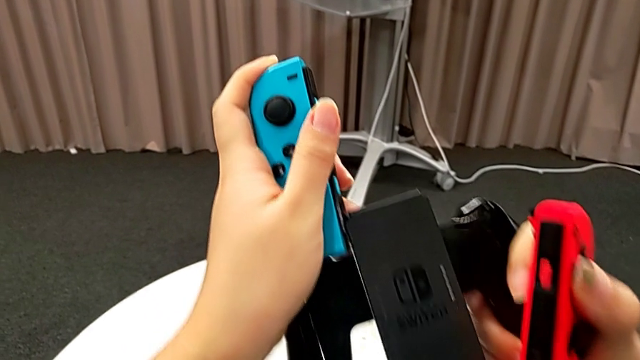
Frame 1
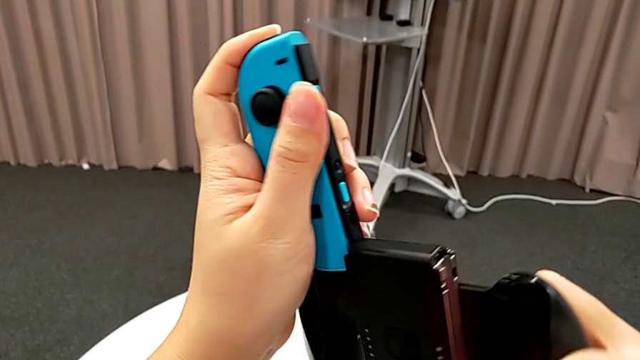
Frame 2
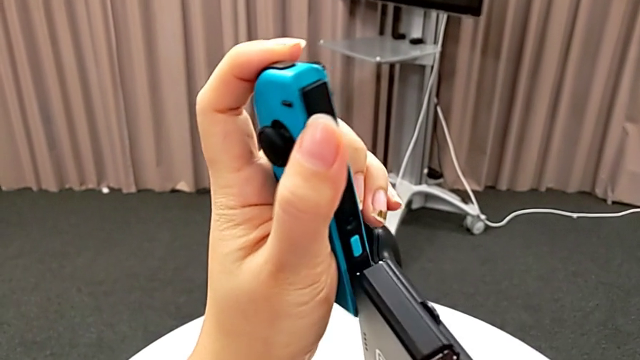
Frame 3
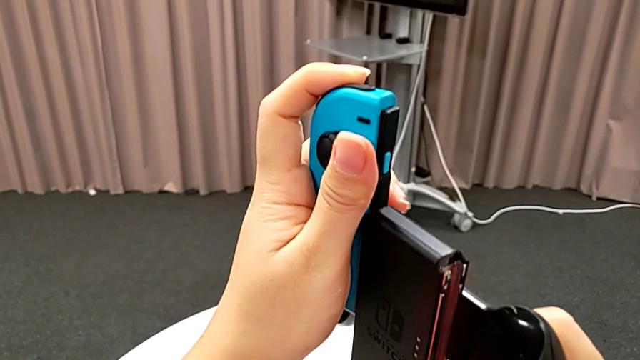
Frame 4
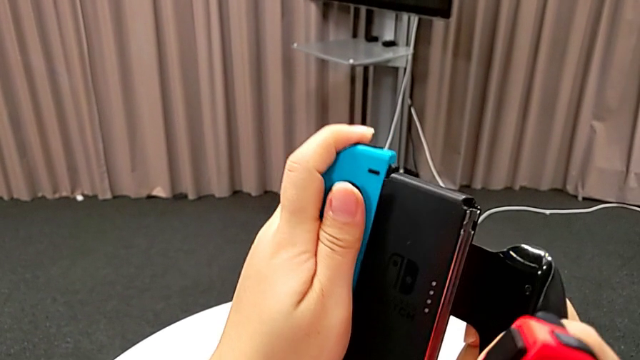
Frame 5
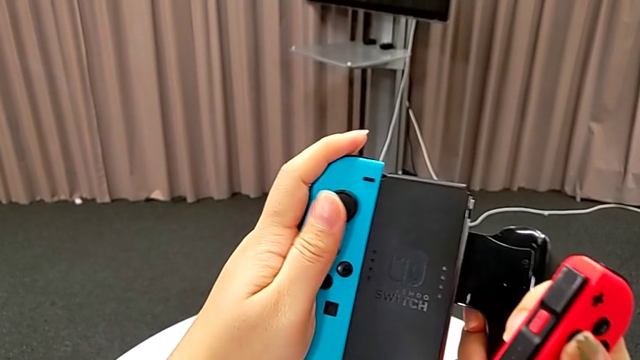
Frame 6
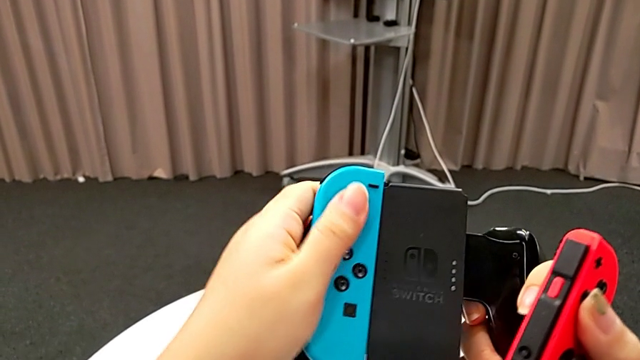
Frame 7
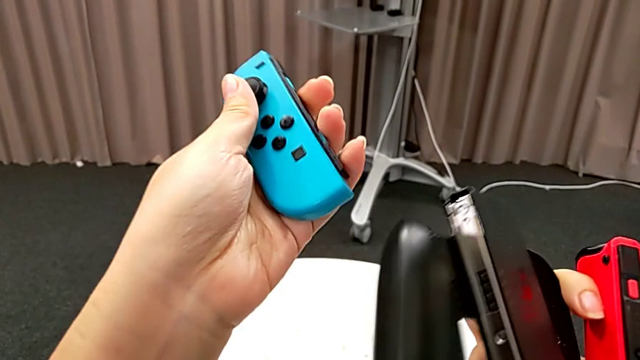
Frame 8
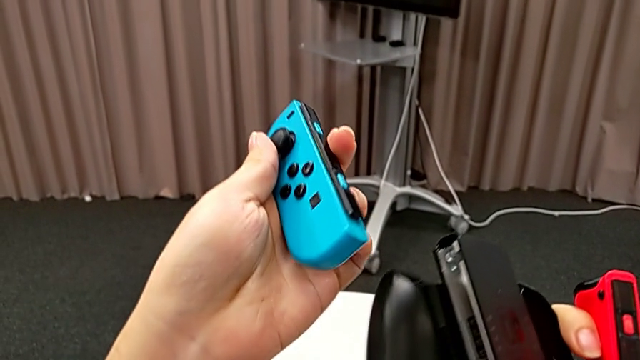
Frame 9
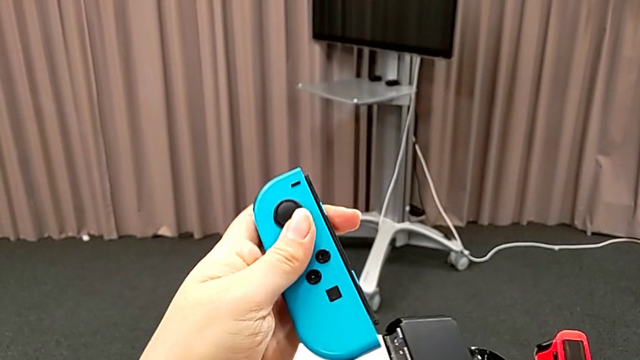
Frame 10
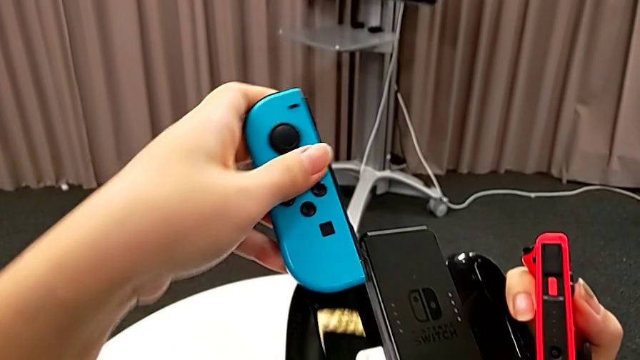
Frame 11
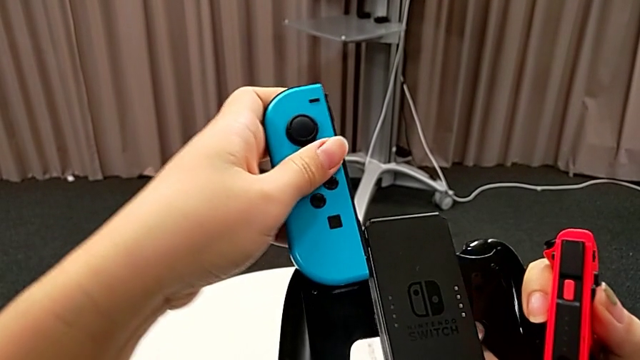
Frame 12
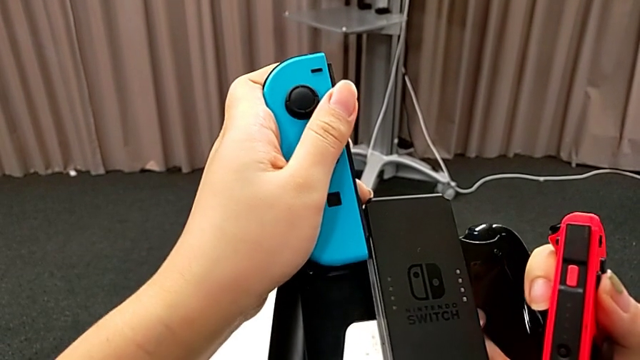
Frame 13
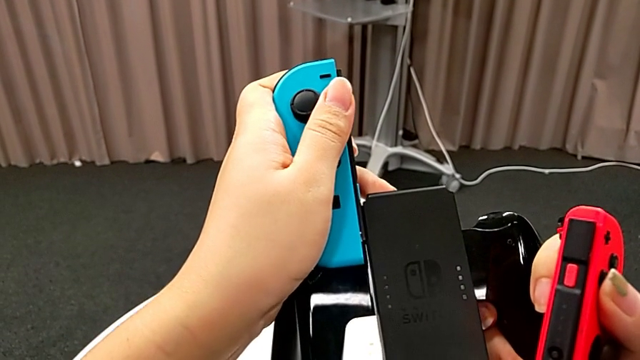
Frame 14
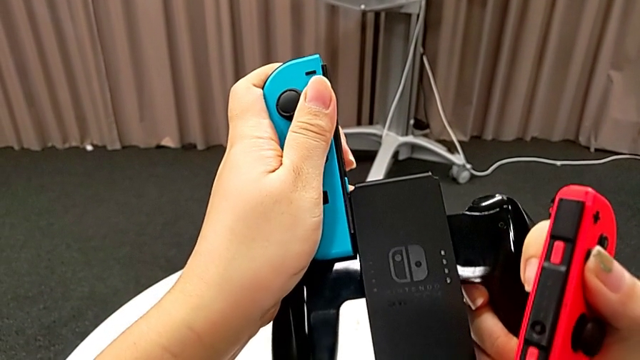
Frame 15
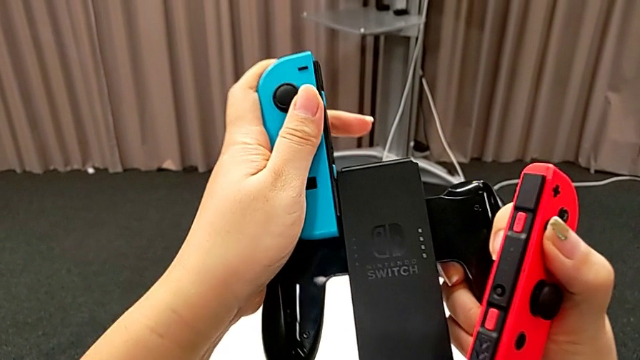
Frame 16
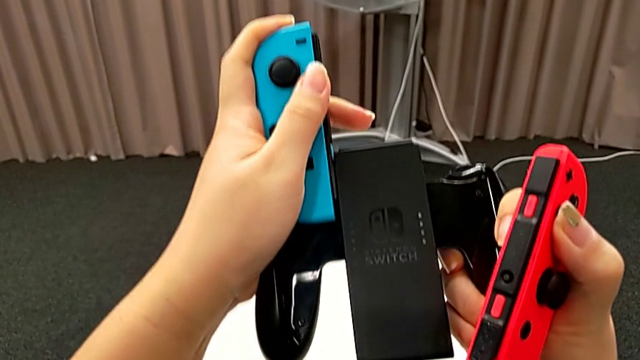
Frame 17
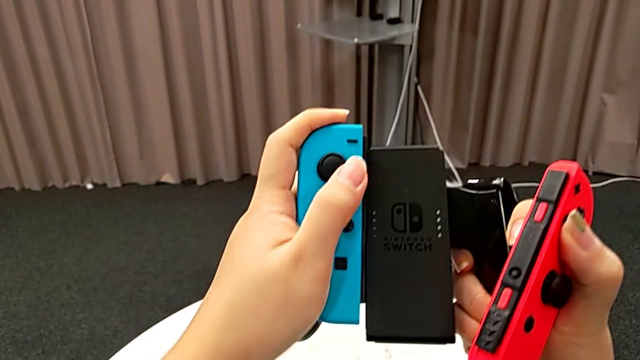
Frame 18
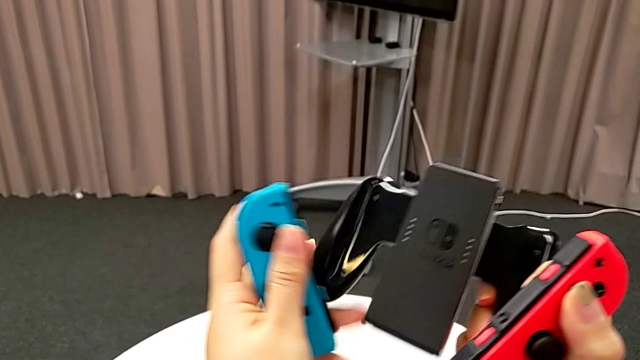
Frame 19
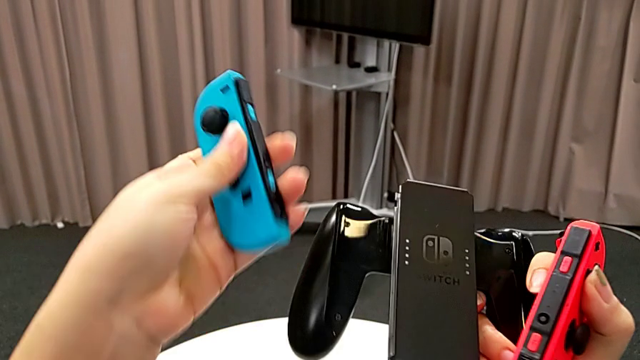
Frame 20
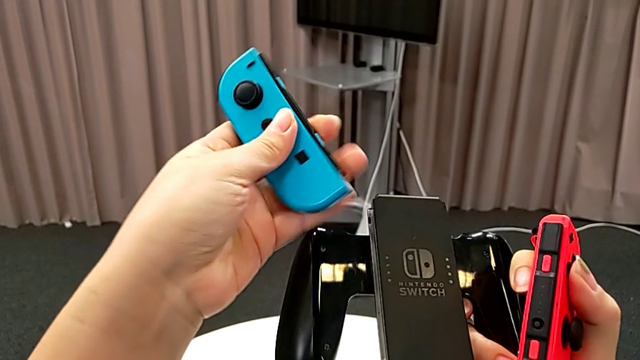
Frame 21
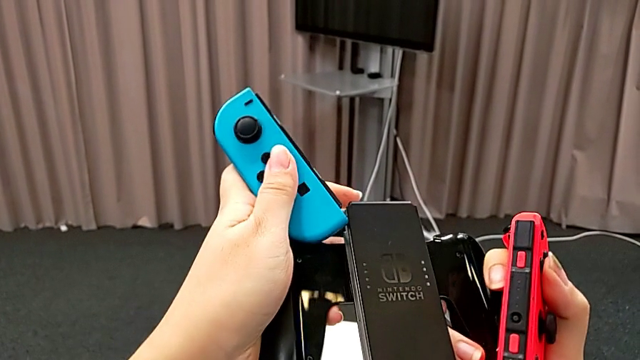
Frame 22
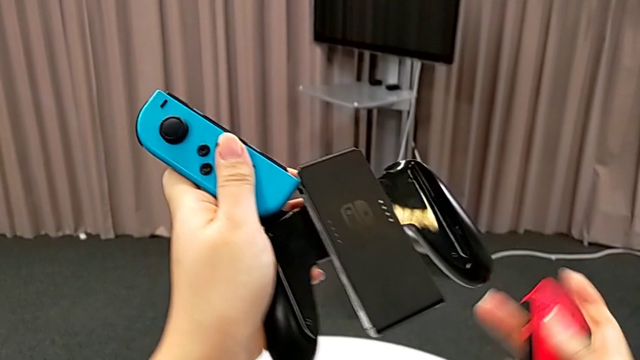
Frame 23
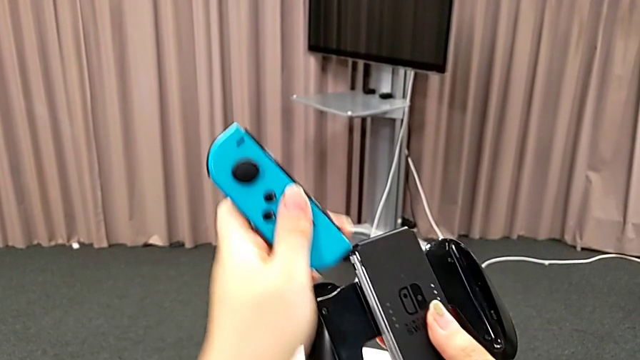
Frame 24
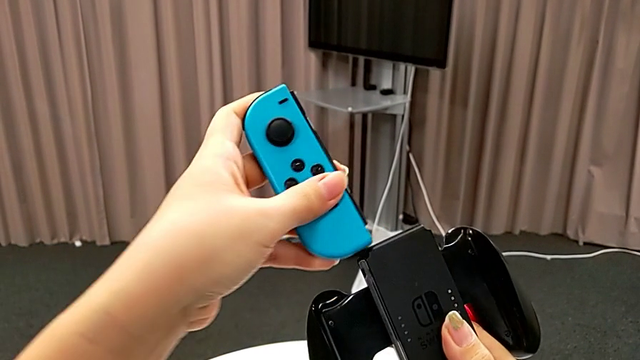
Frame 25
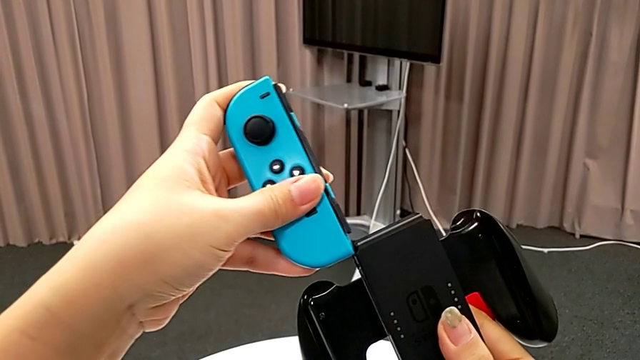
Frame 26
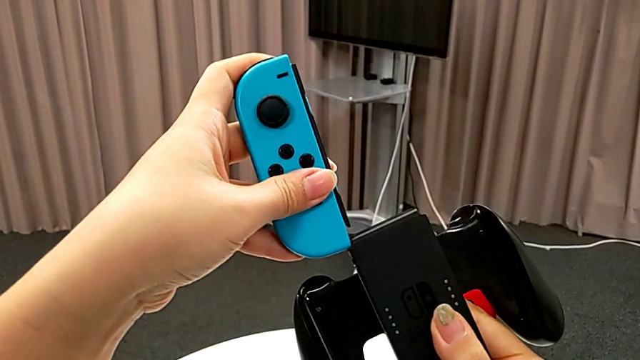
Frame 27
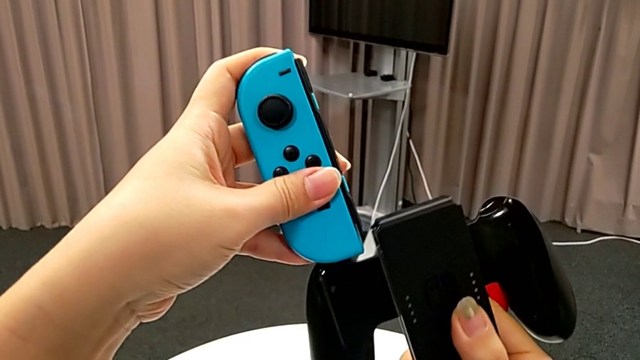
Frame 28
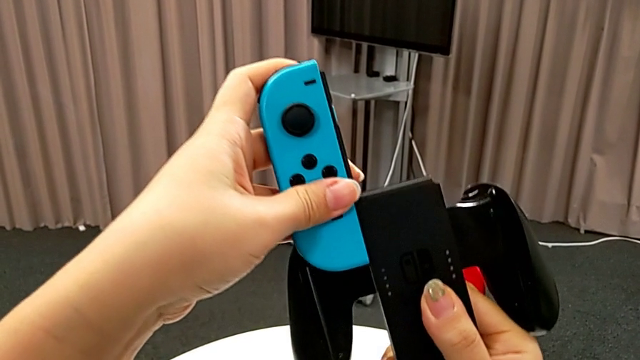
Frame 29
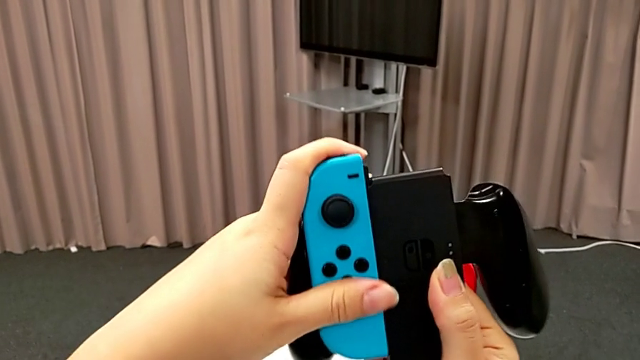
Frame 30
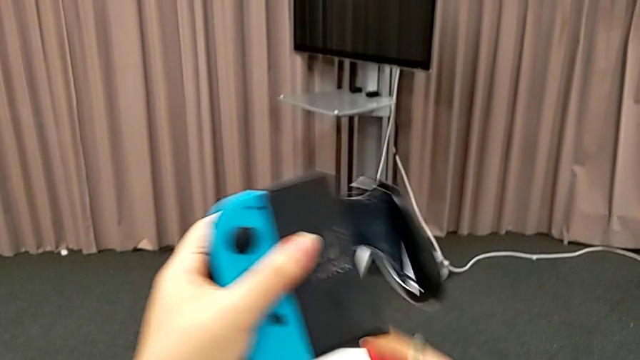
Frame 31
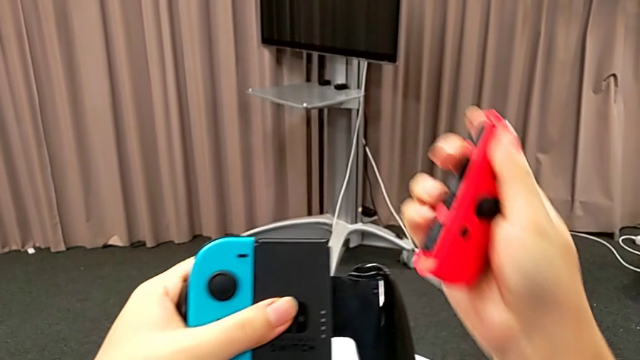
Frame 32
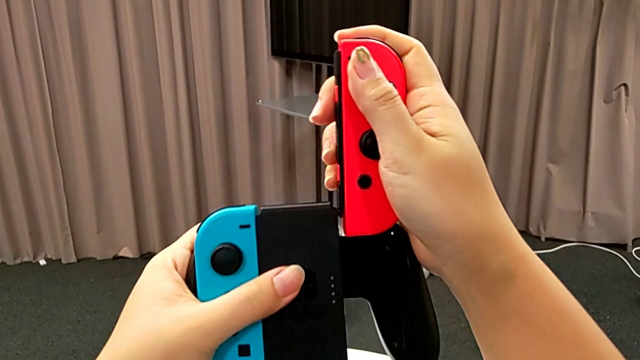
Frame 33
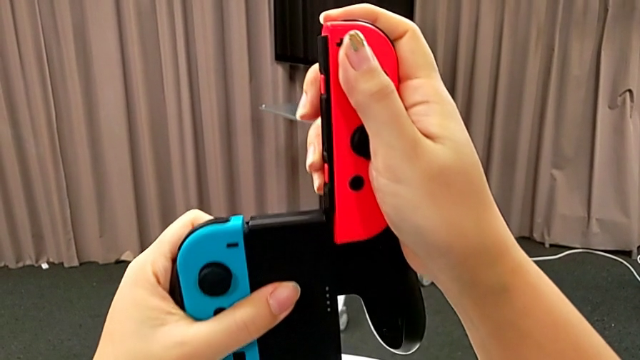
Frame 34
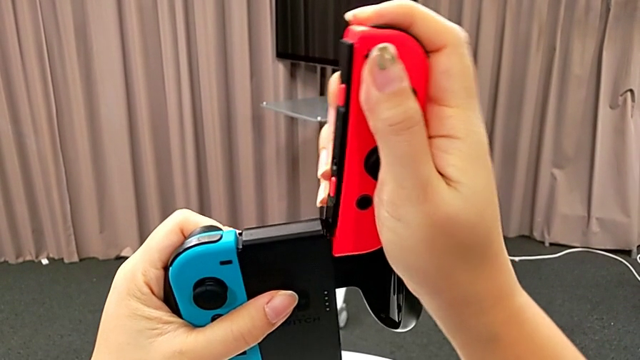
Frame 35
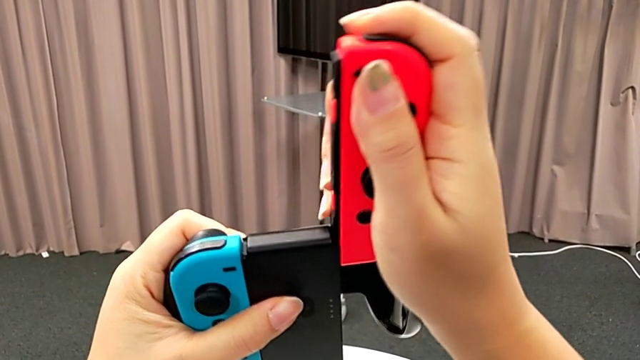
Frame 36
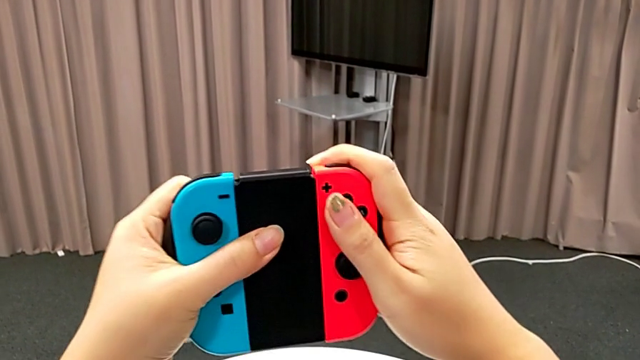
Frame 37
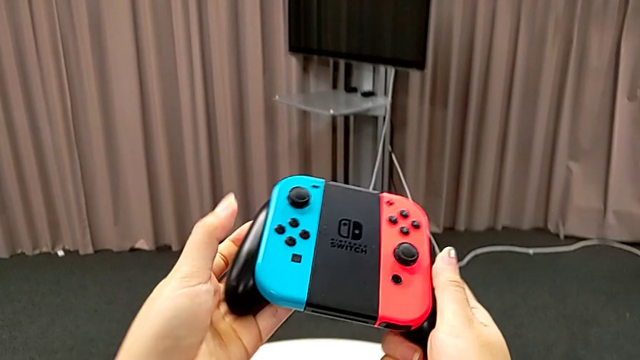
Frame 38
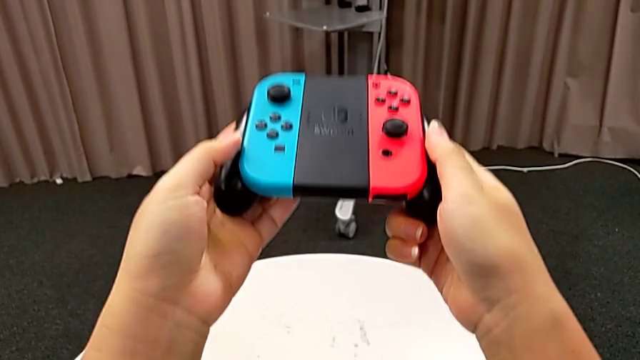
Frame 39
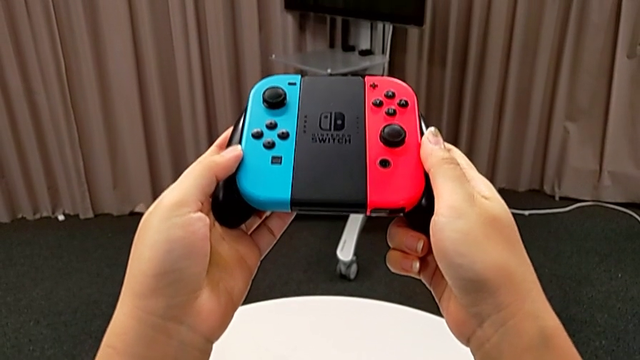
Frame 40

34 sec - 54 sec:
The camera wearer is placing the joy-con controllers on the comfort grip. They align the blue Joy-Con controller and wrongly slide, withdraw, place and slide it. They hold the comfort grip, align the blue Joy-Con controller, slide it twice, align the red Joy-Con controller and slide it.
